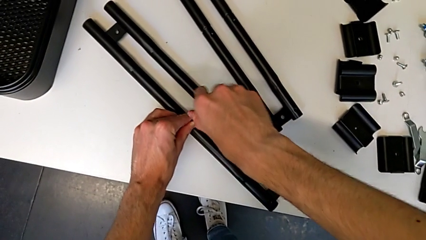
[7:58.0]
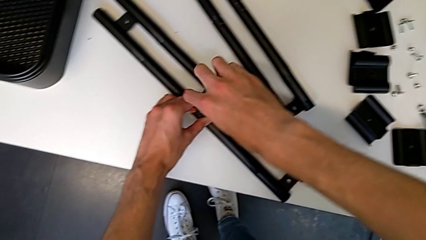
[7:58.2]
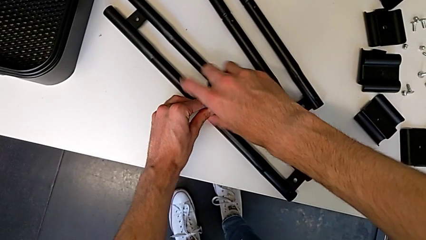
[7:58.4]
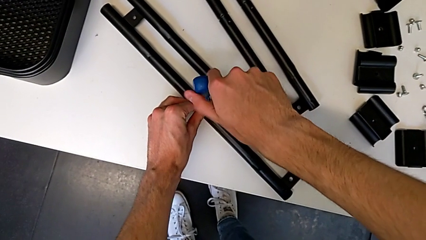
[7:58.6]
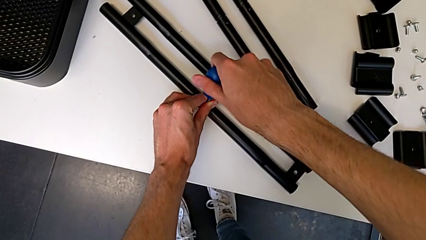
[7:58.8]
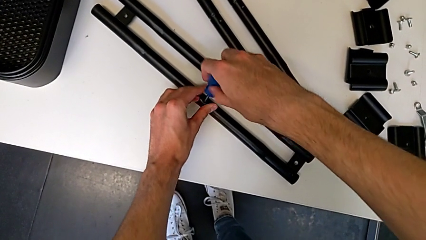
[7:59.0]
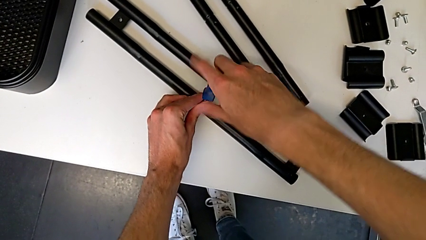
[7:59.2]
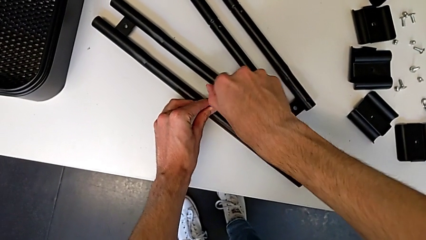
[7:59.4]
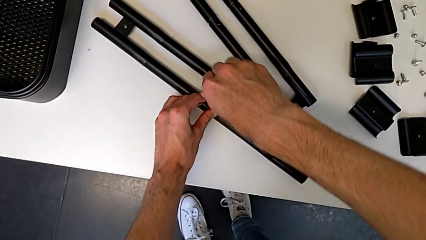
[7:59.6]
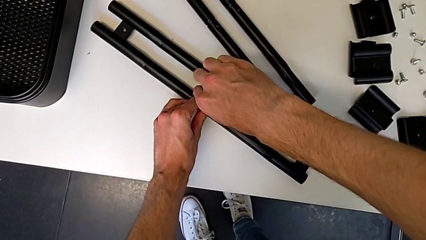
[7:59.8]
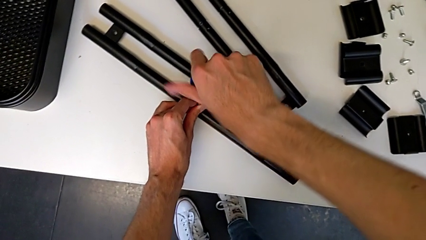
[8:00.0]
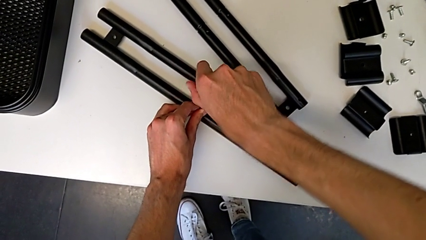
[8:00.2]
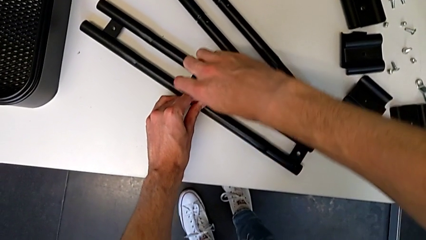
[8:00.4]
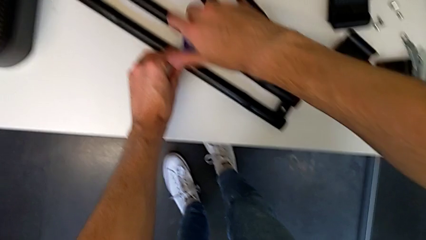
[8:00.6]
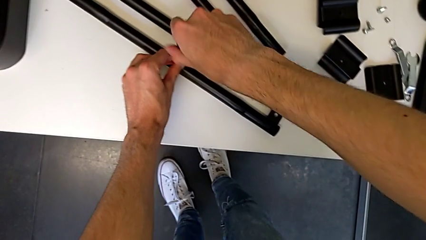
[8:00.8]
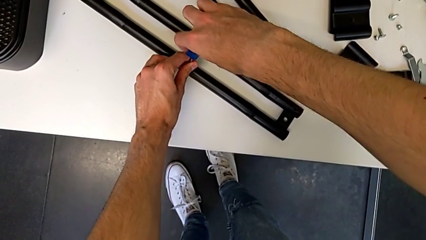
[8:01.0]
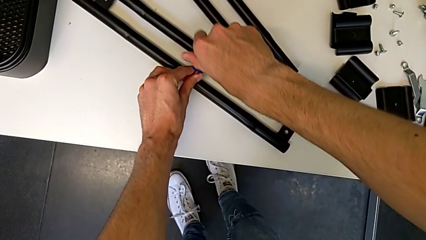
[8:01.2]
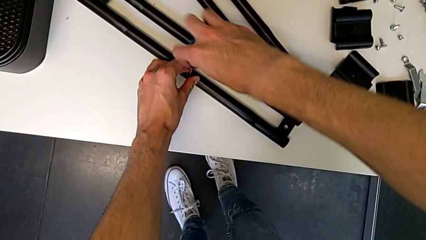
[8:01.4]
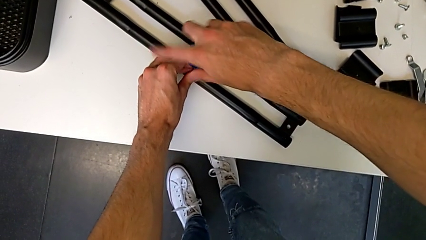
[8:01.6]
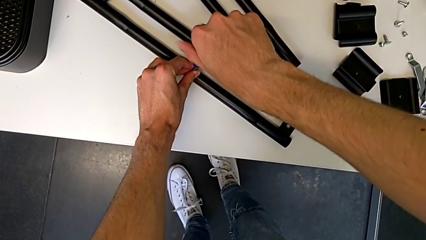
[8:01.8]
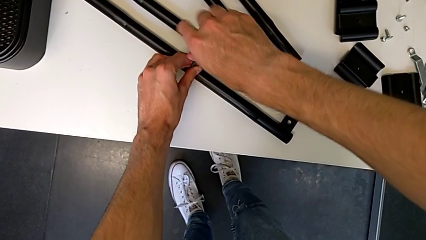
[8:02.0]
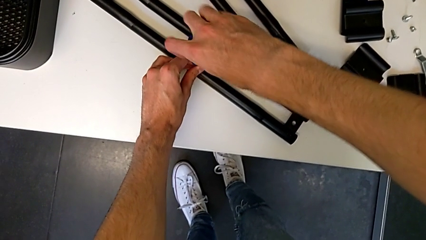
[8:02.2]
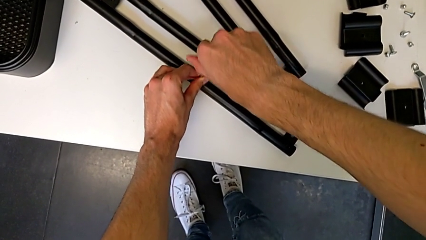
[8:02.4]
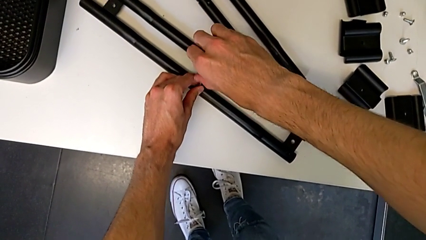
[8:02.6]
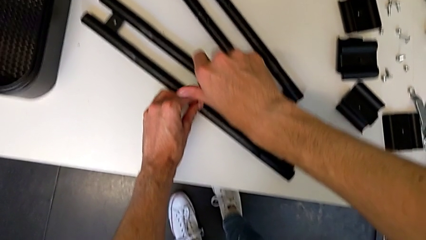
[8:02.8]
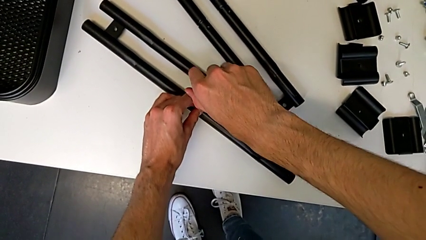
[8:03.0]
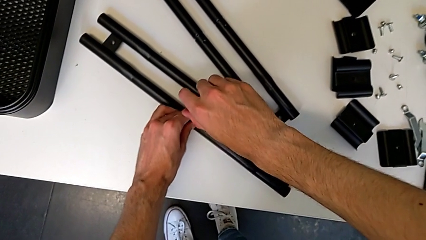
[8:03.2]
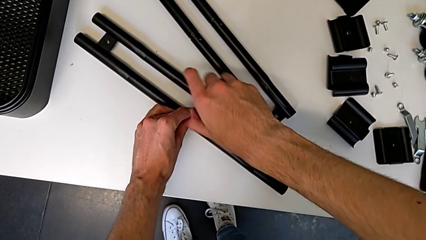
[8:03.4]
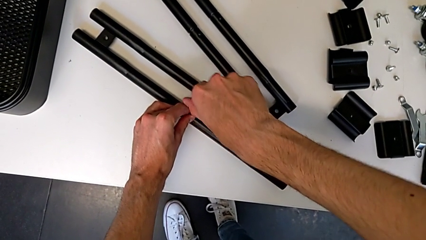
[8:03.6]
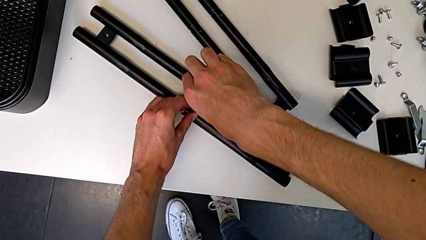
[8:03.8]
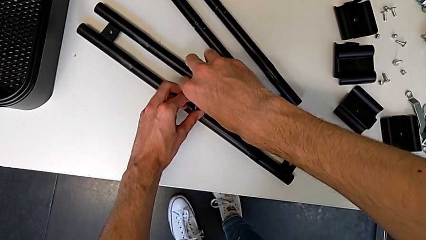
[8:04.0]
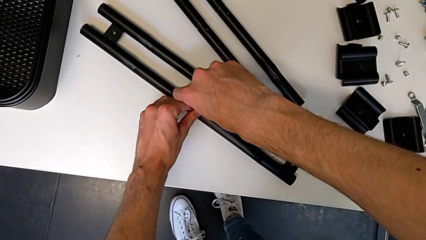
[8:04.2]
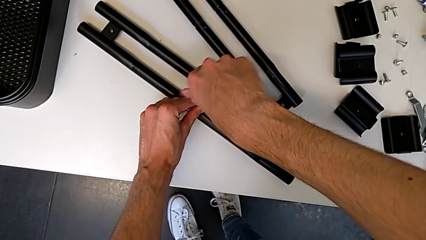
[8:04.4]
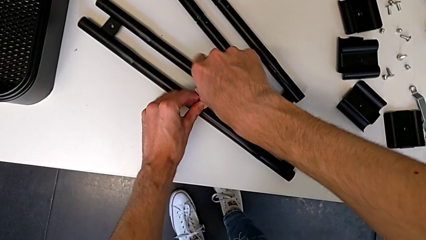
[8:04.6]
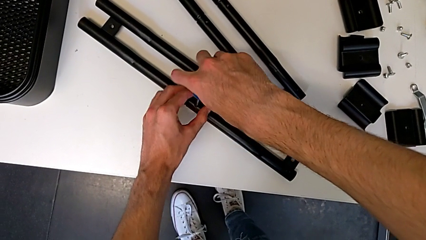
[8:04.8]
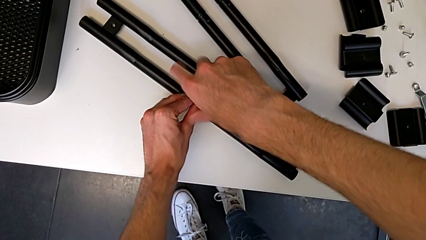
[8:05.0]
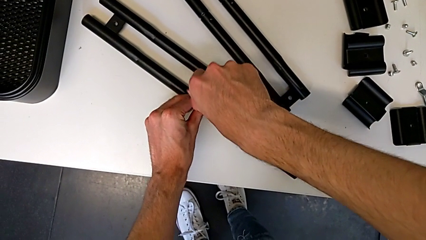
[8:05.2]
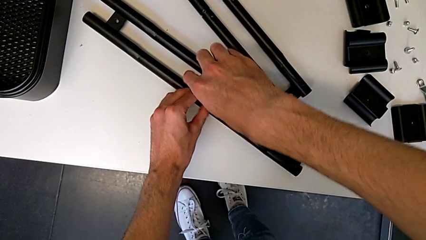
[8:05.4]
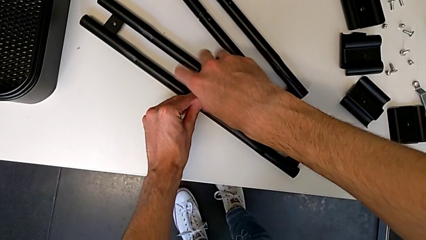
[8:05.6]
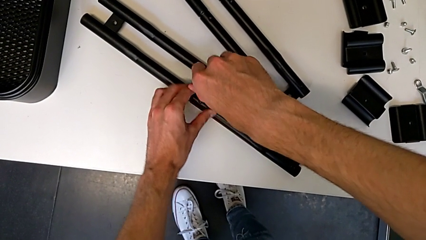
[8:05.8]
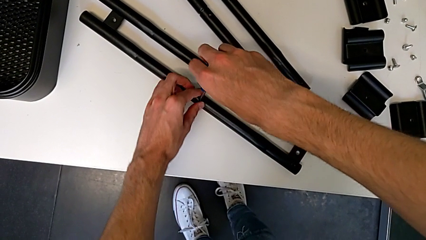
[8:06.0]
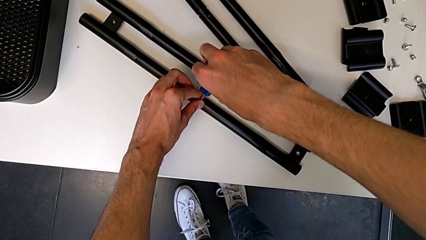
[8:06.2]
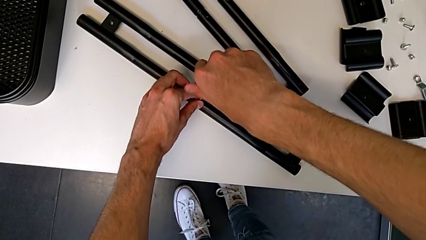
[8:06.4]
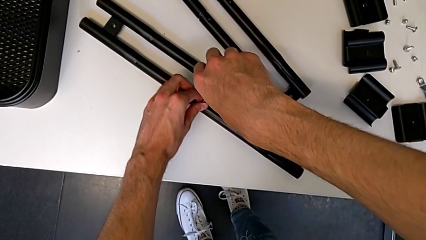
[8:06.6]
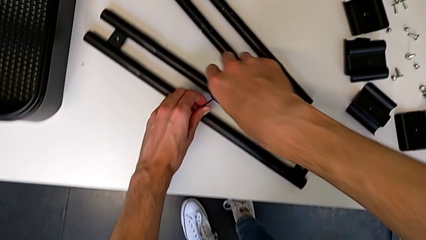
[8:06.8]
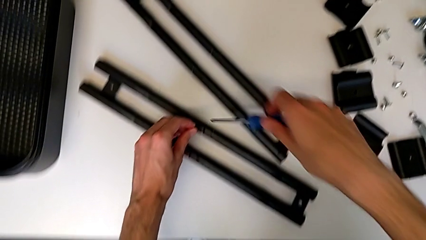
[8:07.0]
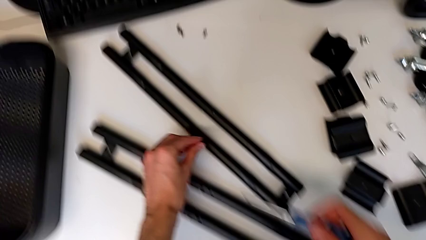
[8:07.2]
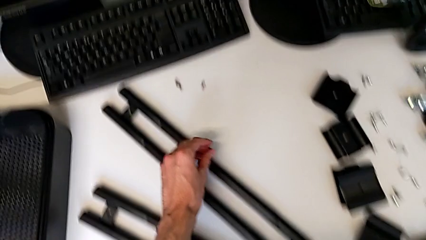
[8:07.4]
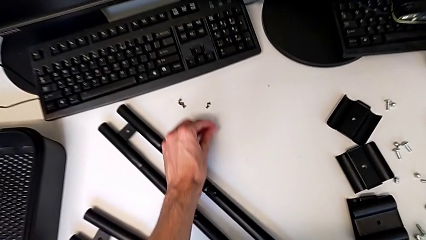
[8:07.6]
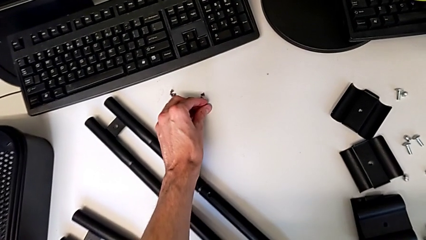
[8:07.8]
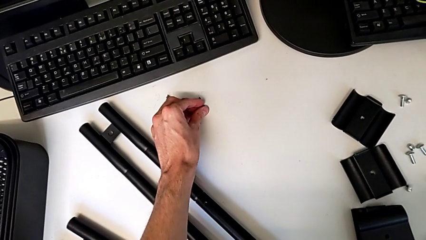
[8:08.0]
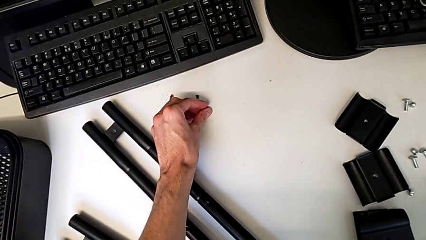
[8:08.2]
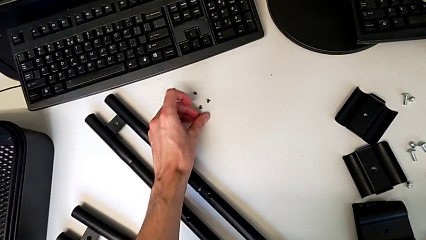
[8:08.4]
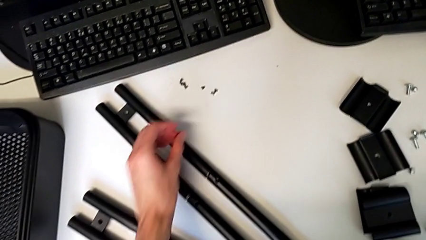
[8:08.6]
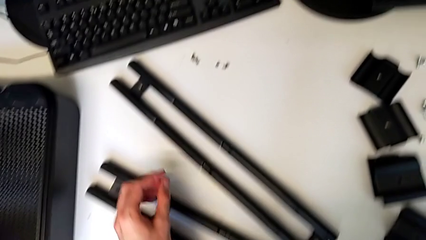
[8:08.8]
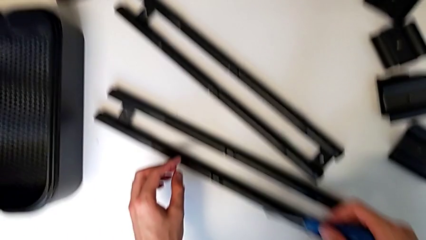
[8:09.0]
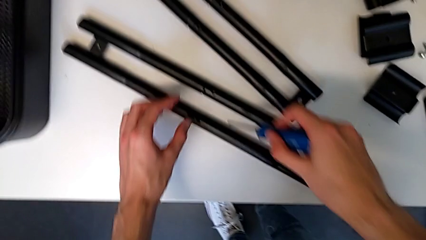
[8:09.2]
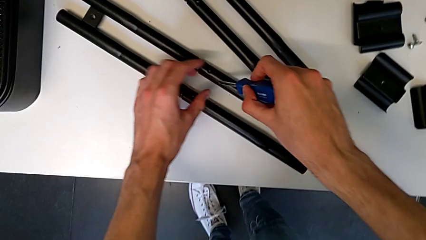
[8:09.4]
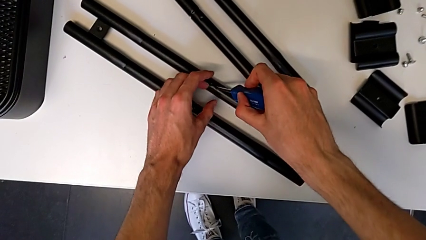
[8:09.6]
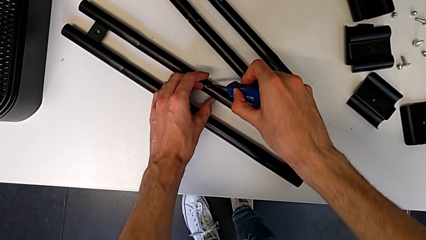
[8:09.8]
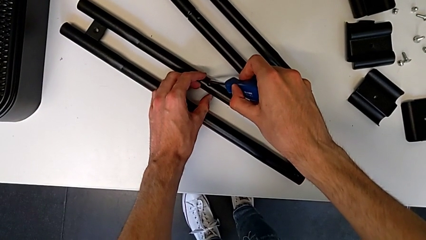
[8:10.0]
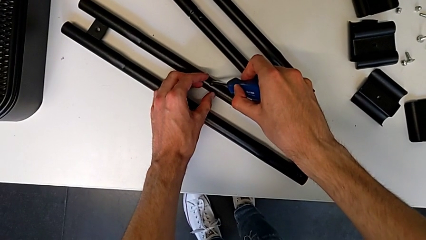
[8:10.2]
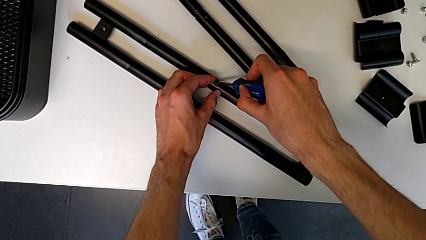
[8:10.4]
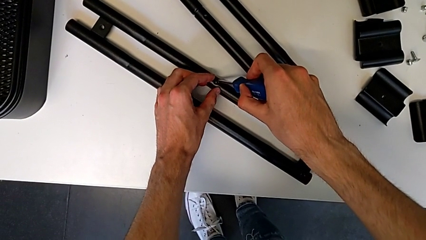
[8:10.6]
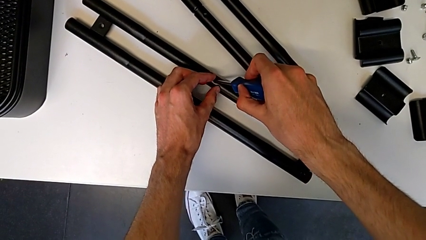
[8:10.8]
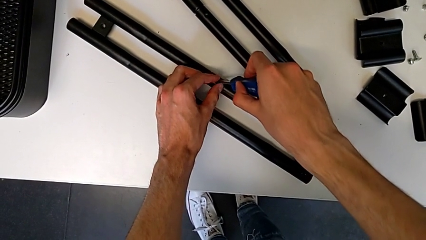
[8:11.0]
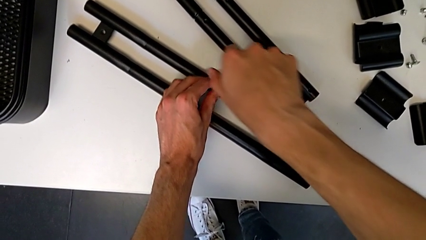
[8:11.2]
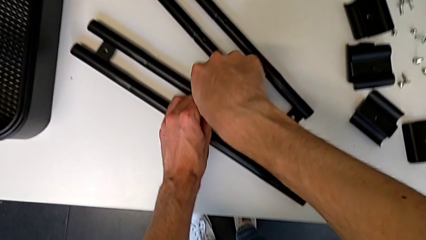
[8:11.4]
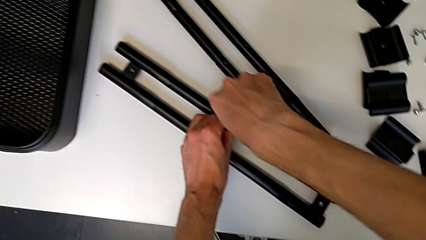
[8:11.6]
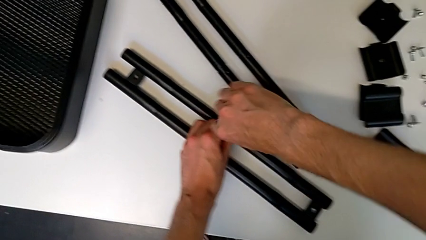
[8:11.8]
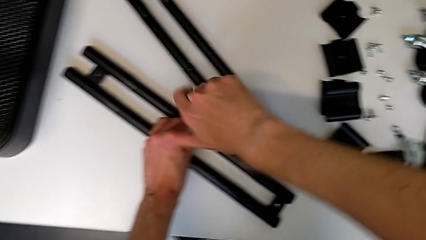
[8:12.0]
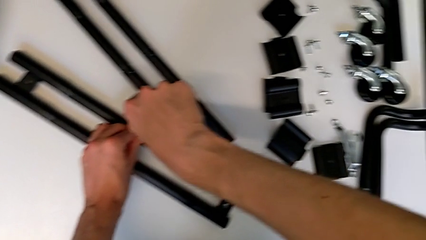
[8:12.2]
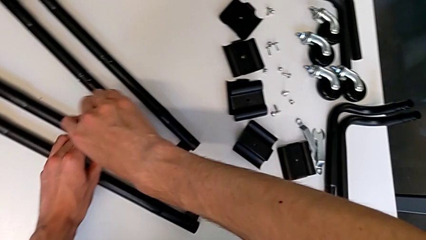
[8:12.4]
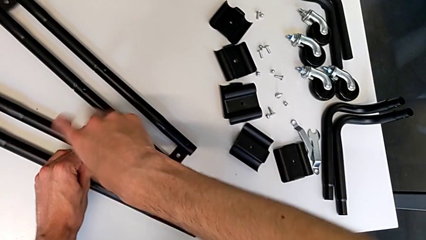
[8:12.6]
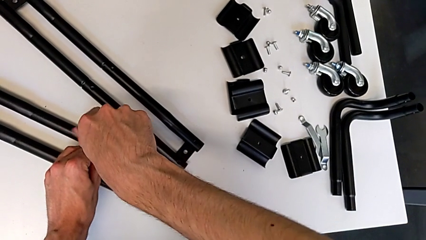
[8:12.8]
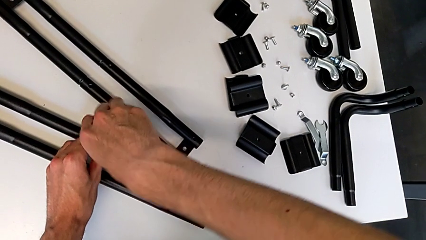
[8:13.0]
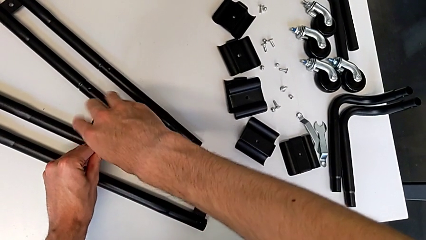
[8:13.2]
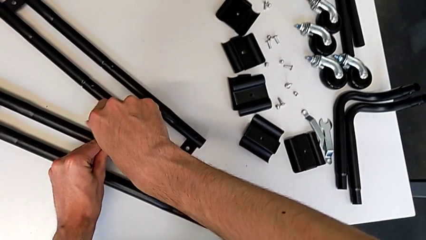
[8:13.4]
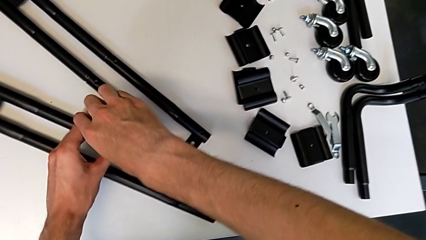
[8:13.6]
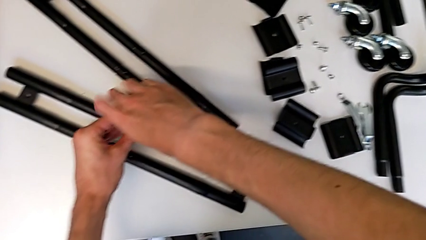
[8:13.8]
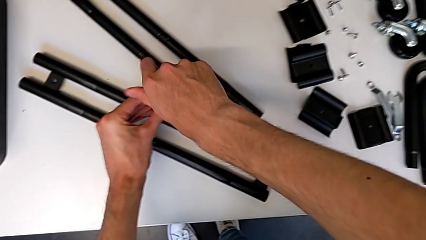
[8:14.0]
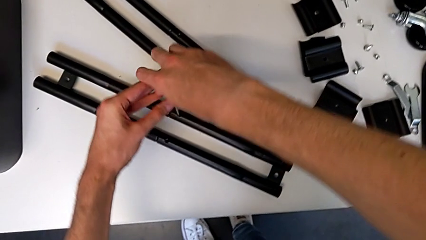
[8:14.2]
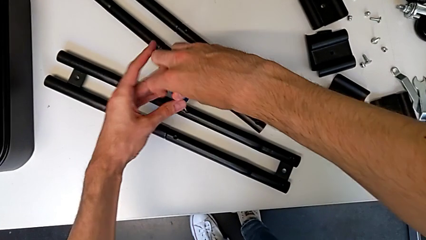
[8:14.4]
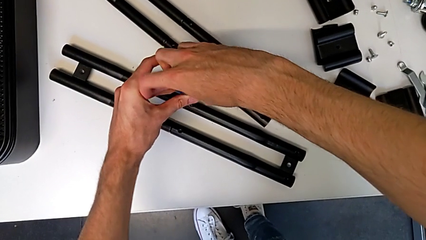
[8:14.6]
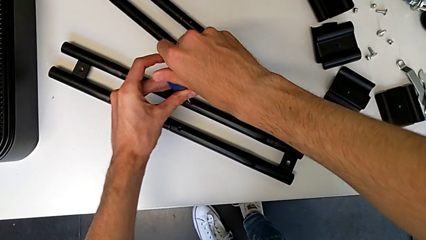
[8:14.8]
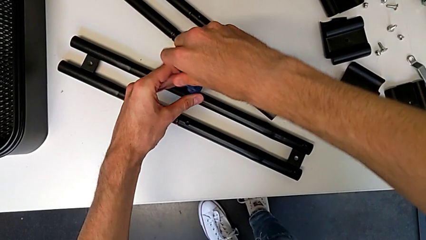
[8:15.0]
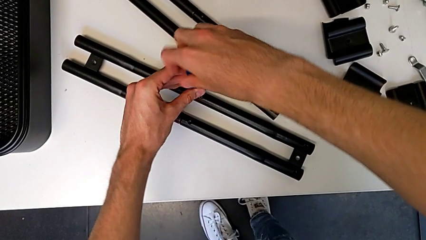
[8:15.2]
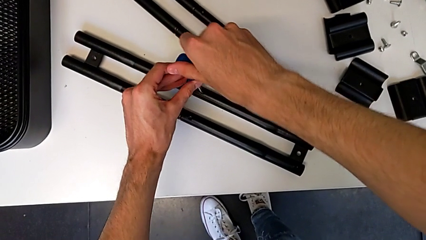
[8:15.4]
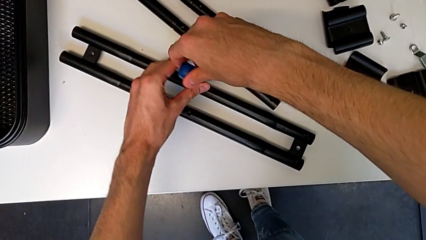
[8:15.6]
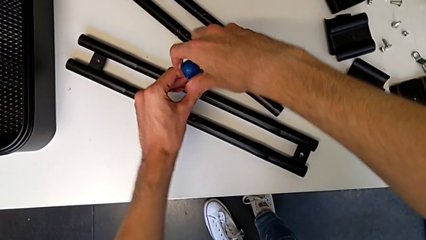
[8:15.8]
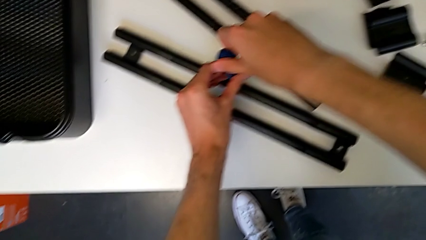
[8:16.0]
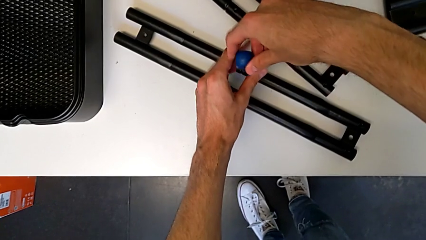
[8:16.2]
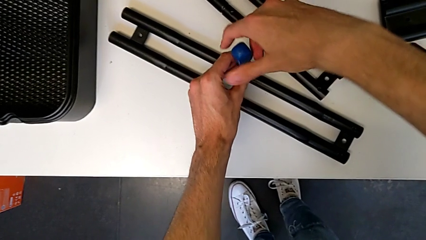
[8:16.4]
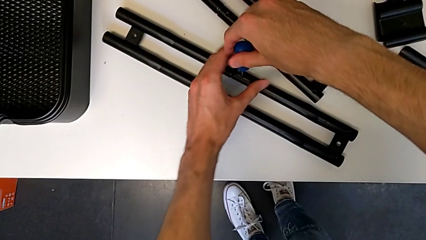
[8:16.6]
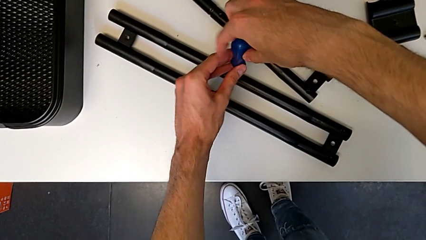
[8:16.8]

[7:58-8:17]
The camera wearer is disassembling the screws on the right sidebar. They keep unscrewing the screw, withdraw the screwdriver with the right hand, disassemble the screw with the left hand, place it, insert the screwdriver and begin to unscrew the screw.
